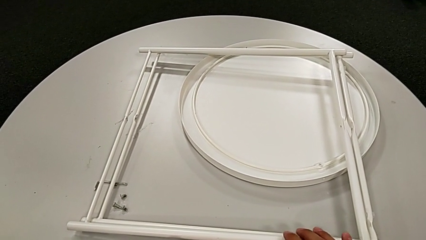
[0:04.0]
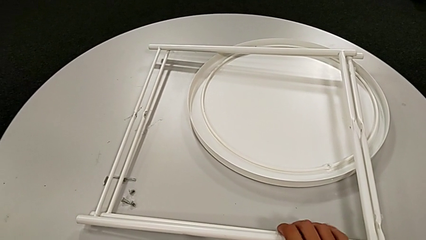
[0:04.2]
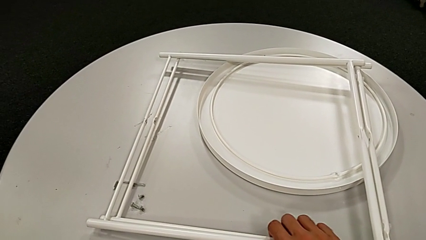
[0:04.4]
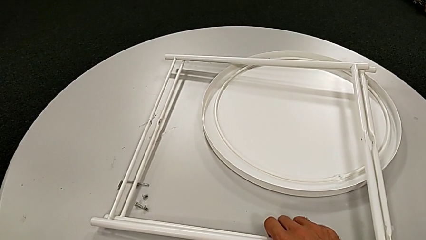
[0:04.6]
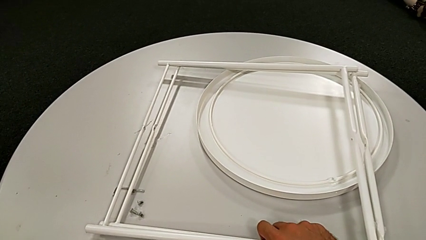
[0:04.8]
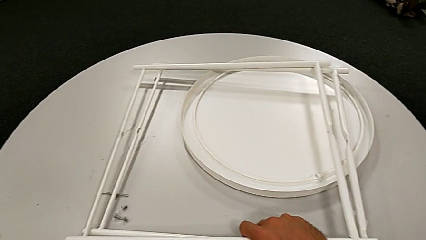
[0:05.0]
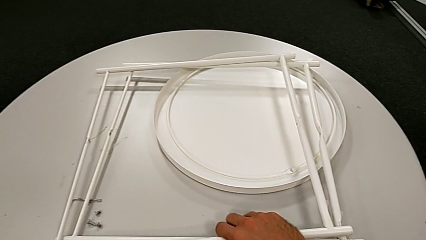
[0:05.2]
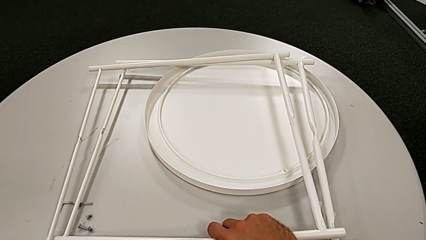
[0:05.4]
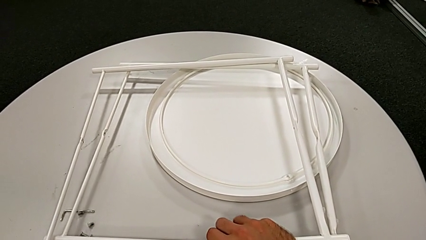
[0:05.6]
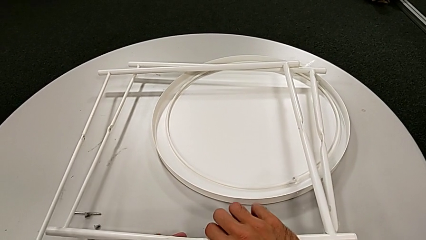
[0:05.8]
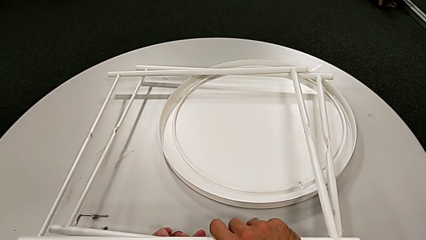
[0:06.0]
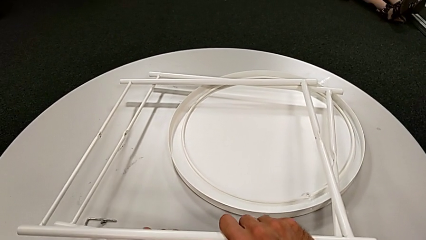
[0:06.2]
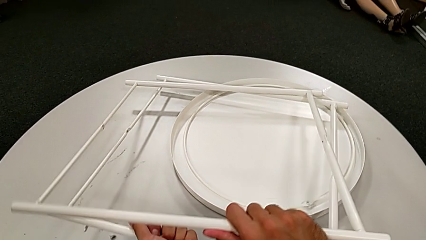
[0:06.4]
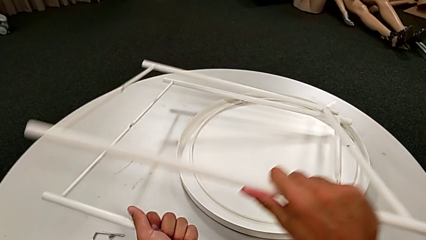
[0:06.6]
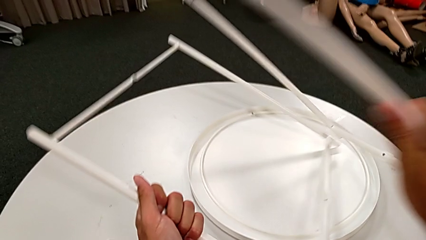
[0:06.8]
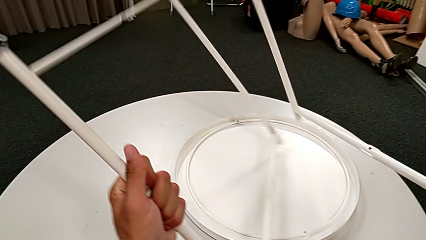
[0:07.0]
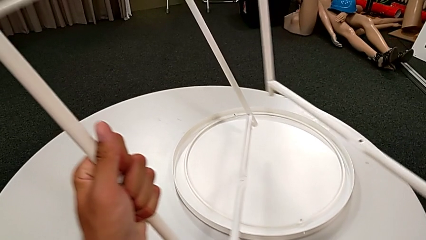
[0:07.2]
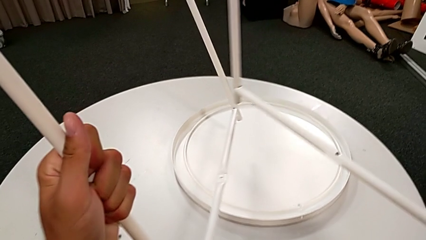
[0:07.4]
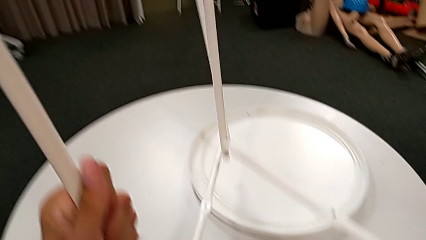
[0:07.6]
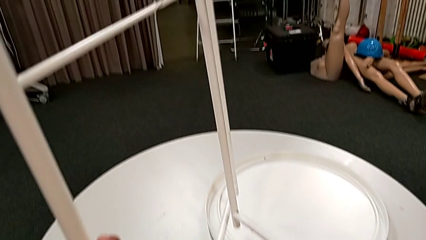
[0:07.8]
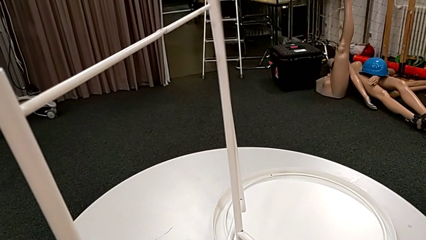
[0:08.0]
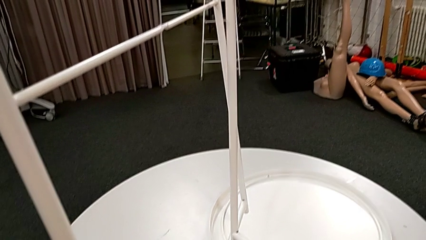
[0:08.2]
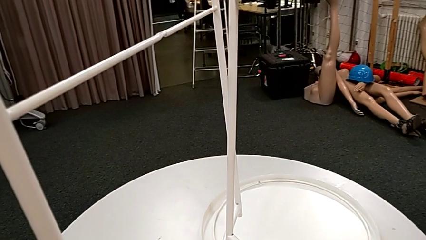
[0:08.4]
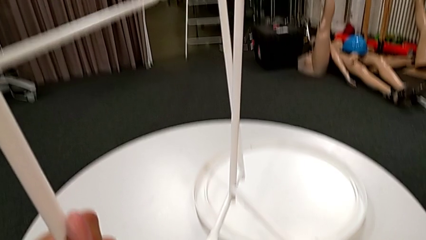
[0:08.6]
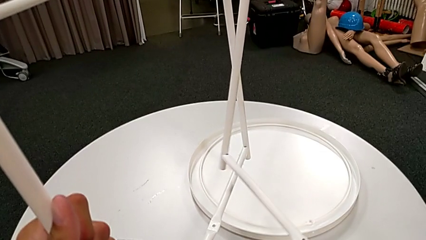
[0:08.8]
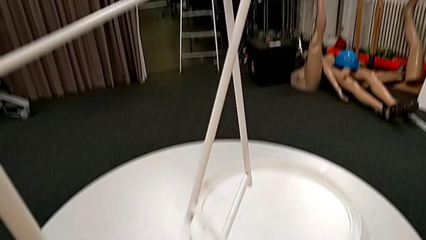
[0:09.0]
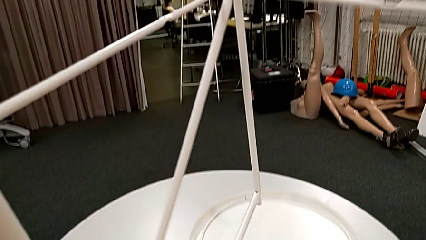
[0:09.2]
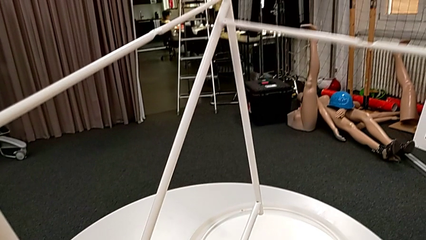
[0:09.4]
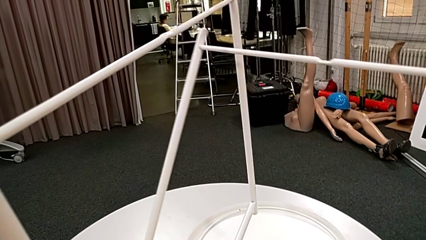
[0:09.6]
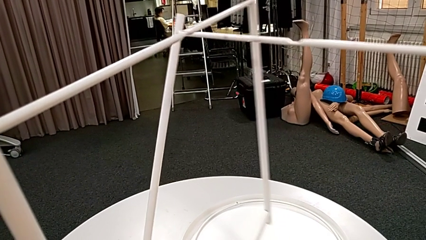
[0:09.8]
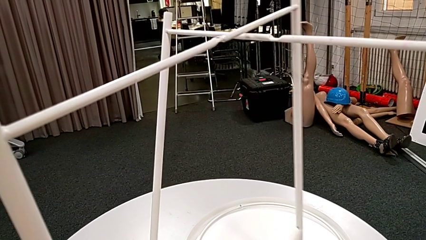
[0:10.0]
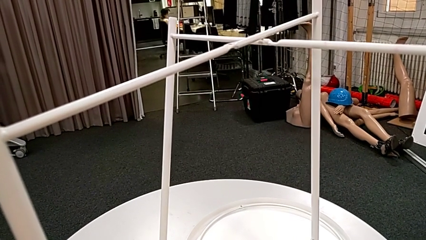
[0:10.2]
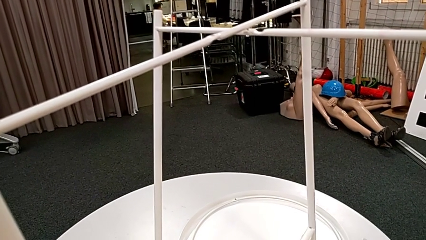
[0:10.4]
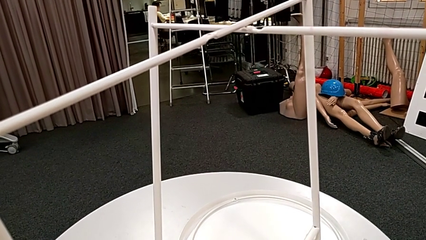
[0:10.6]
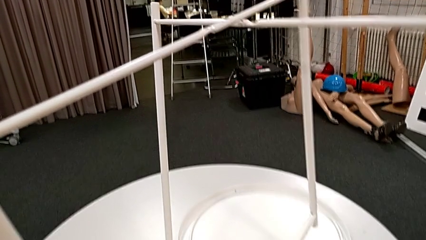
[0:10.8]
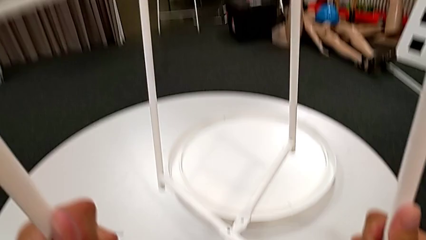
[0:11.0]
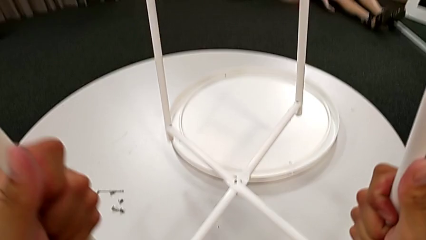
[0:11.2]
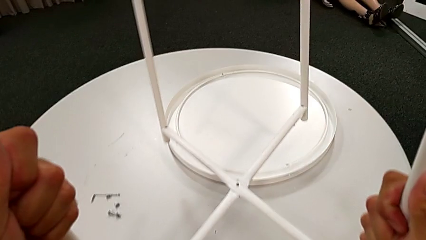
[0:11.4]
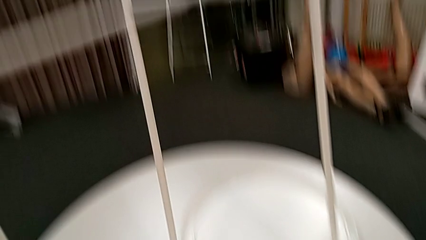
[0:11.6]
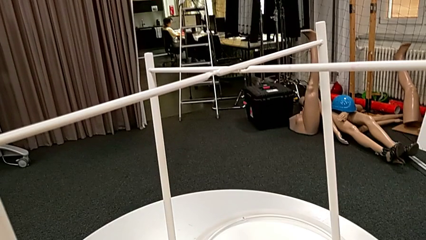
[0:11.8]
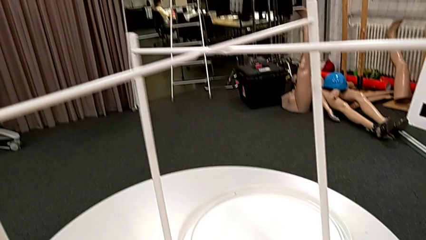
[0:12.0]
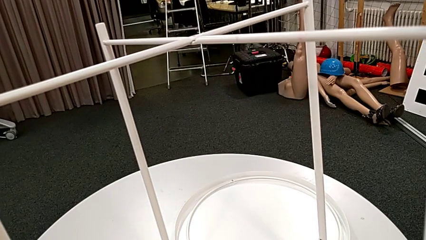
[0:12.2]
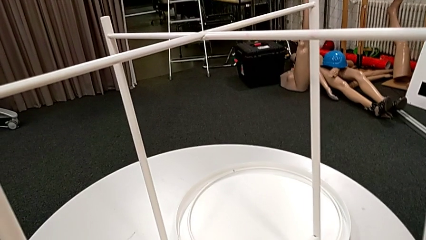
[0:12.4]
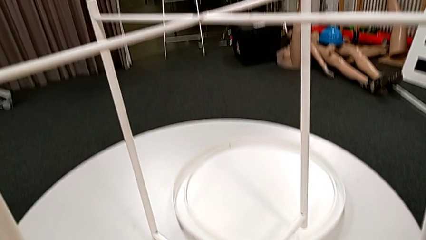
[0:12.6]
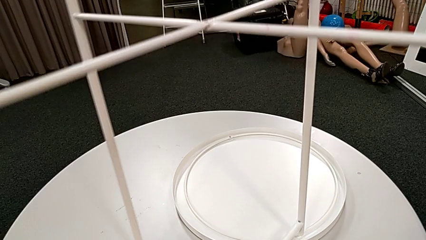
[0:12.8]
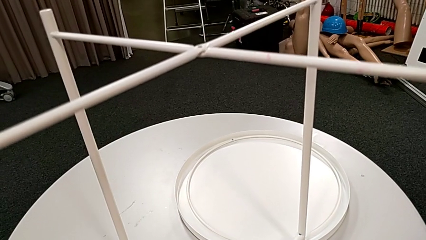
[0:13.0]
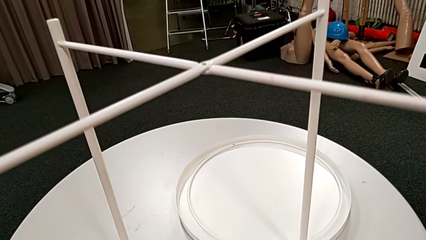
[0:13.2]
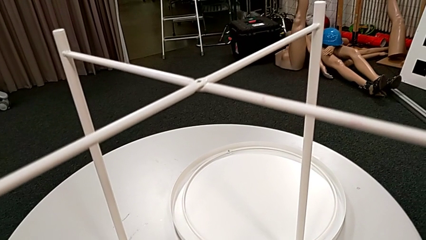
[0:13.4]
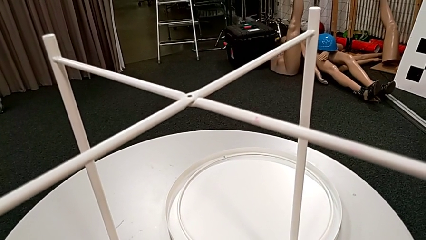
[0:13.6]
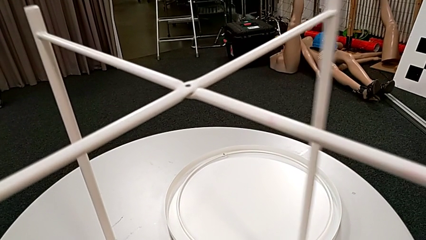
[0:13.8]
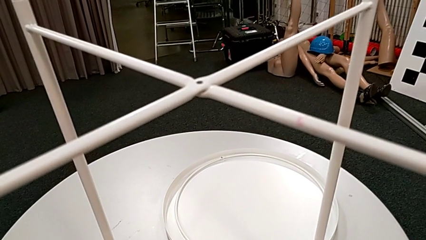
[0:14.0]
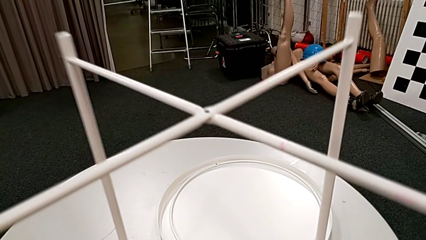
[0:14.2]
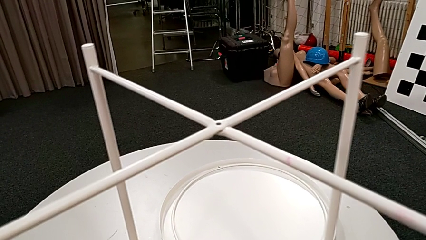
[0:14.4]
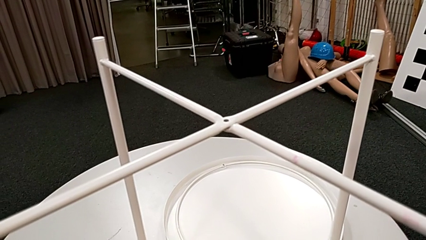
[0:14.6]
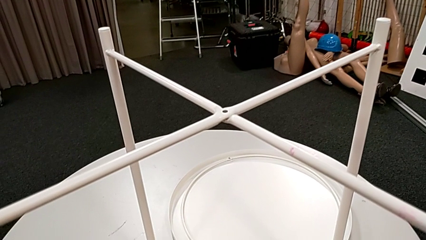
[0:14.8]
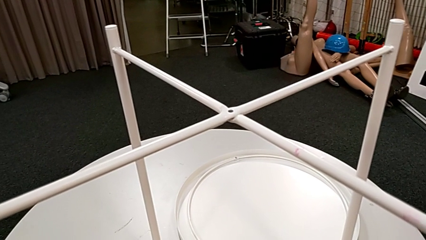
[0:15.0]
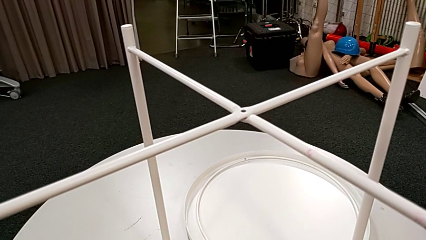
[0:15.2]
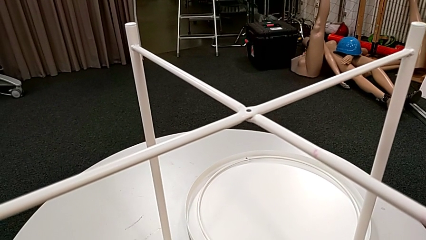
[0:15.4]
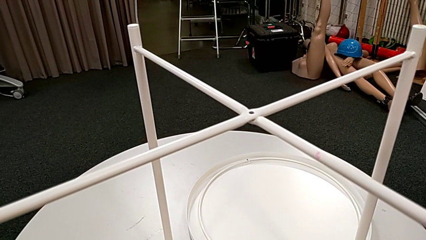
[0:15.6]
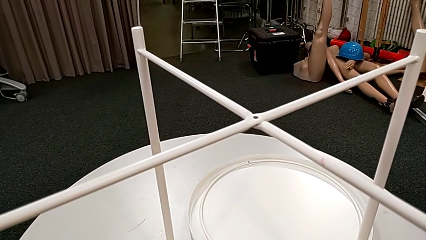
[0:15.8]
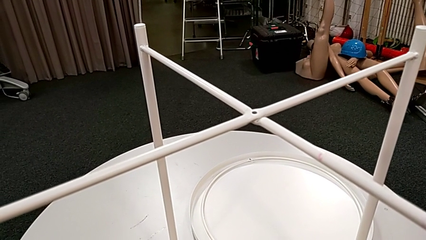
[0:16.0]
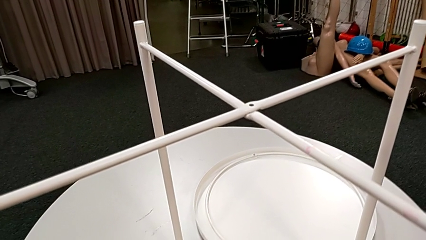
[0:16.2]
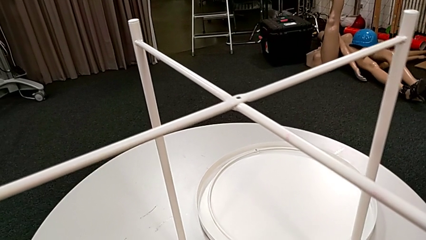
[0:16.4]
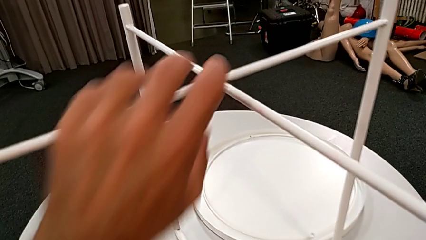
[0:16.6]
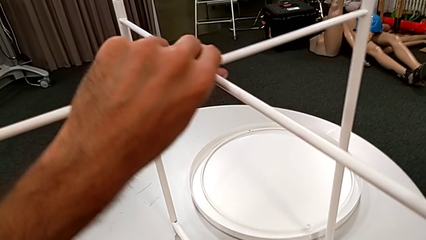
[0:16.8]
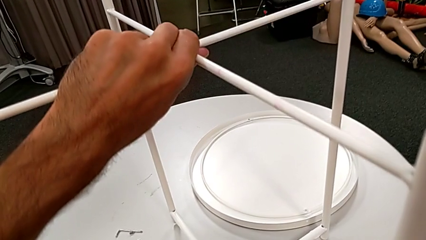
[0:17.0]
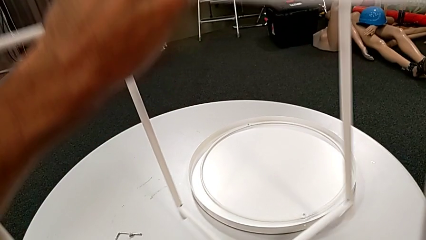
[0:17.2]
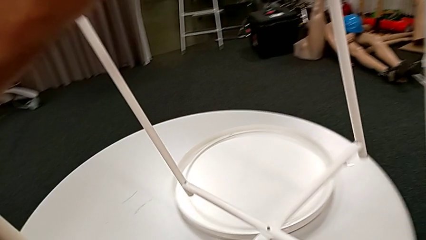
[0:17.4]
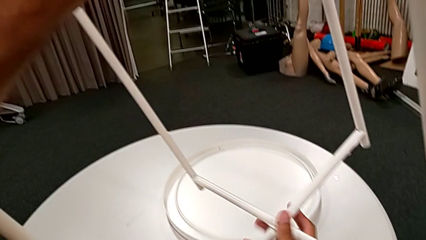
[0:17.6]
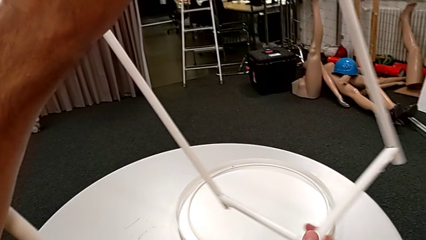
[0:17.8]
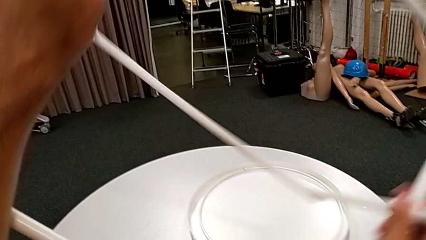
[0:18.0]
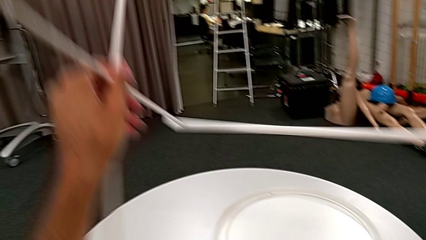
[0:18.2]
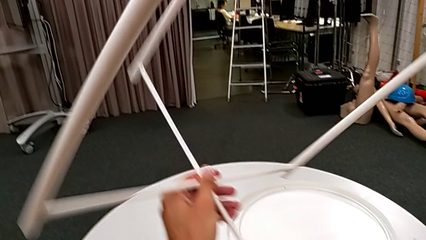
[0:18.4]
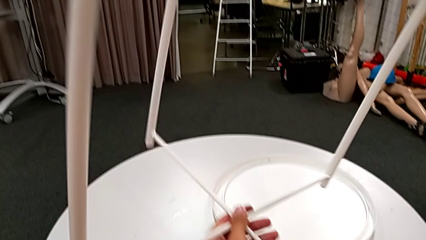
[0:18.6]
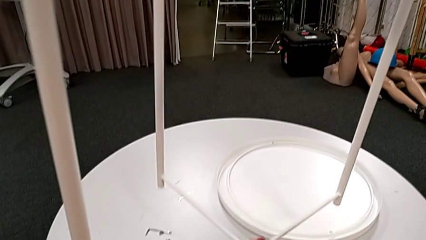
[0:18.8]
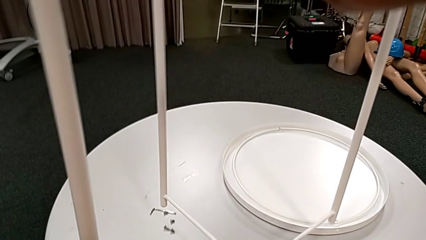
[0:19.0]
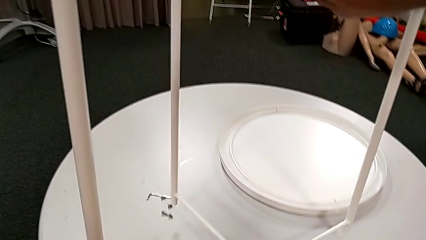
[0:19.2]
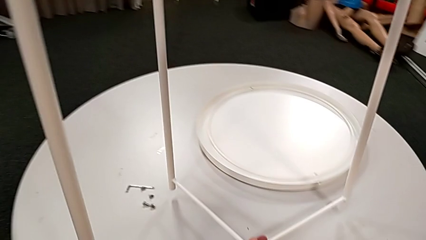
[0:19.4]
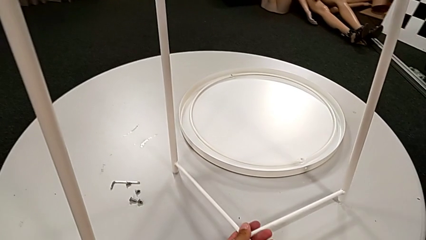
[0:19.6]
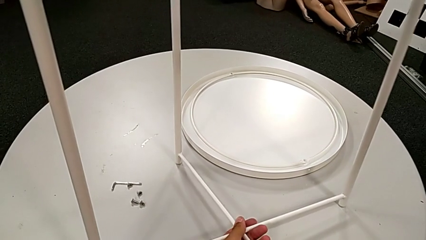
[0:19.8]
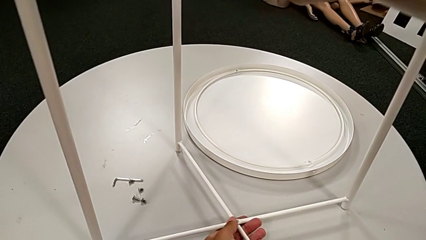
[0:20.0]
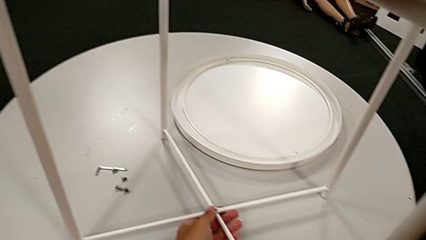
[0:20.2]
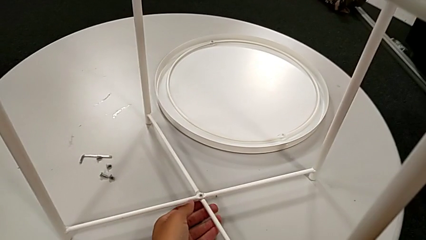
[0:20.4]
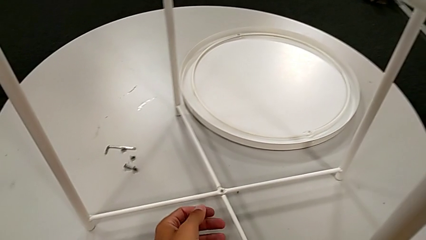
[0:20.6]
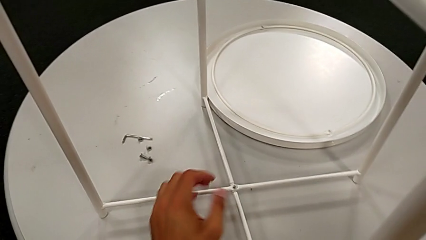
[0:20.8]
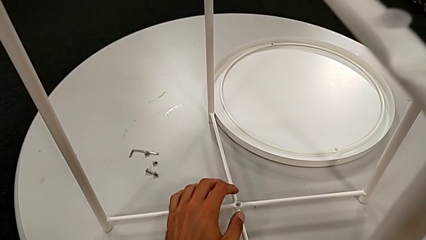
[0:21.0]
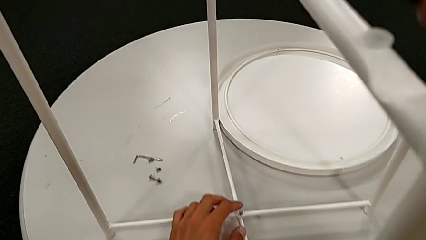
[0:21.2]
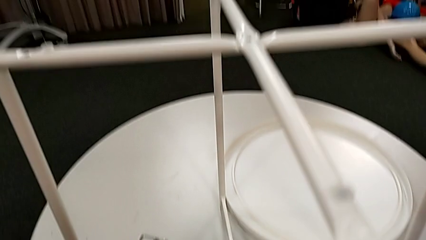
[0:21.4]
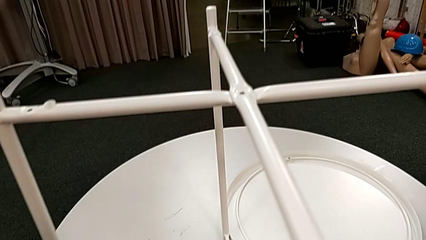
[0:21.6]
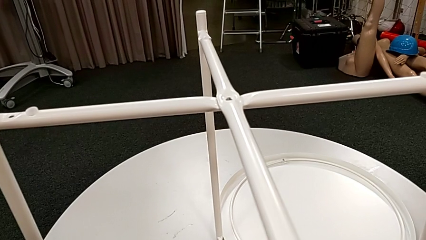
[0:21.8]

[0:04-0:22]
The camera wearer is assembling the white legs. They grab the leg, lift it, align it, place it, hold it, grab it, rotate it and place it.
